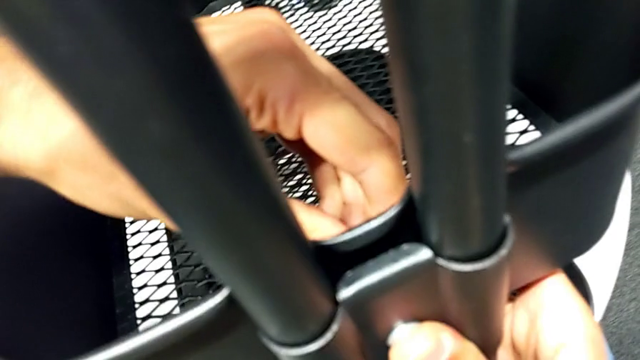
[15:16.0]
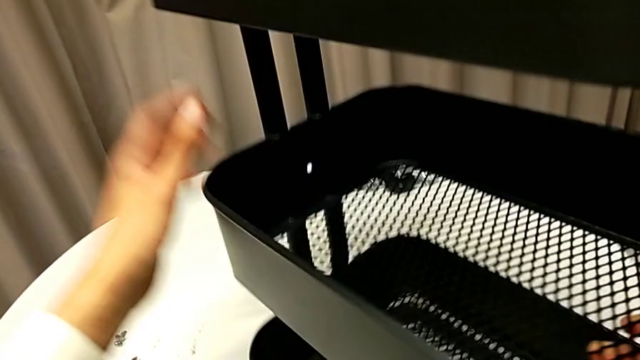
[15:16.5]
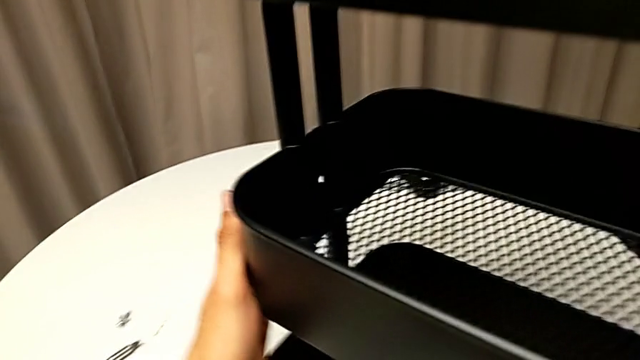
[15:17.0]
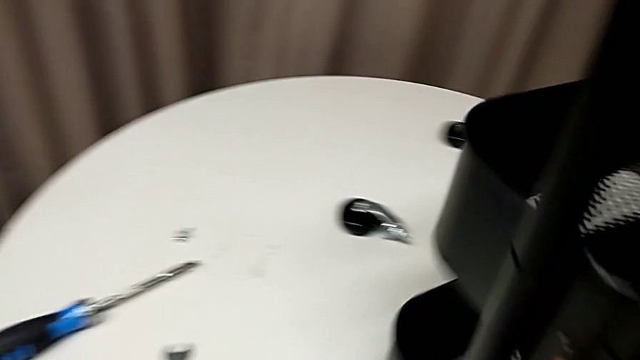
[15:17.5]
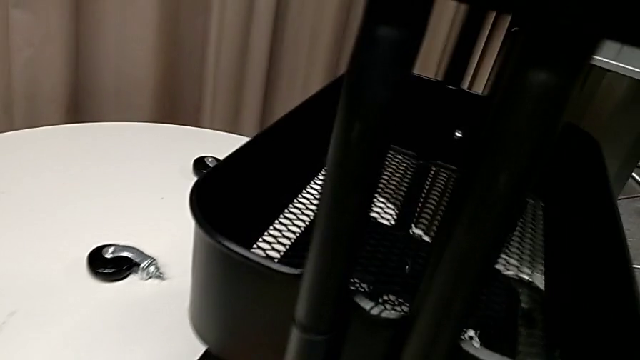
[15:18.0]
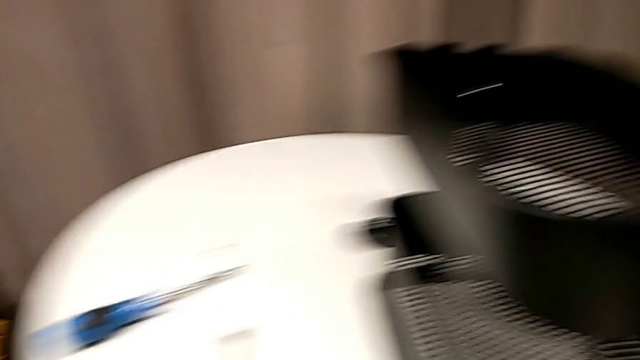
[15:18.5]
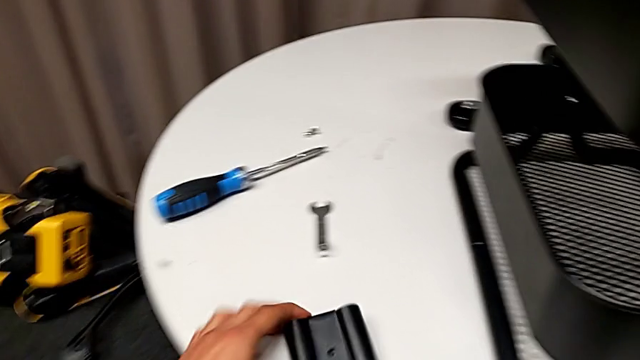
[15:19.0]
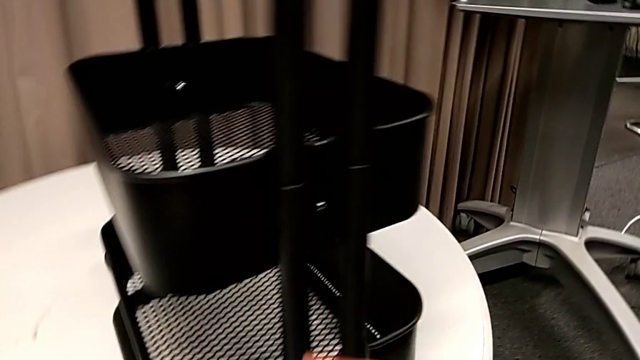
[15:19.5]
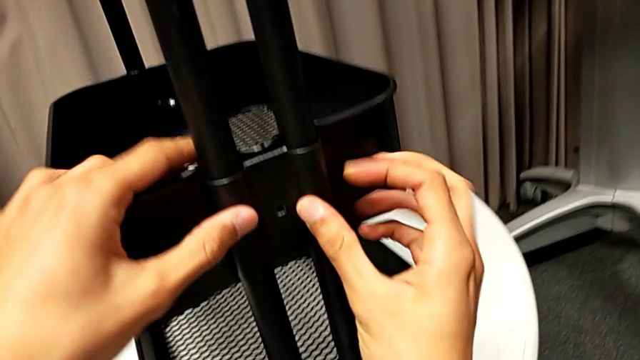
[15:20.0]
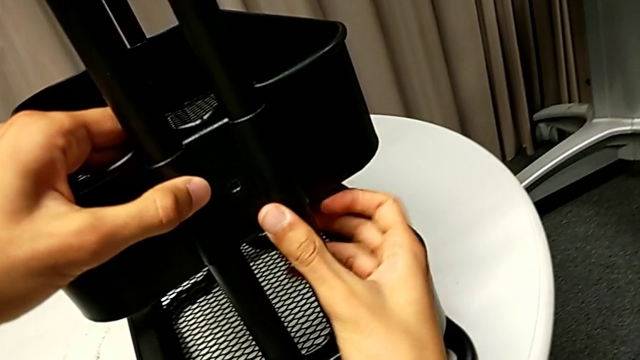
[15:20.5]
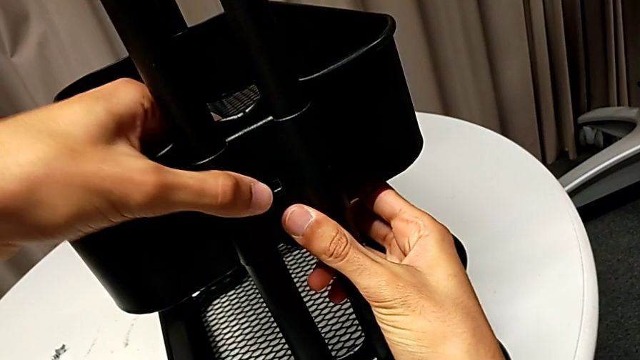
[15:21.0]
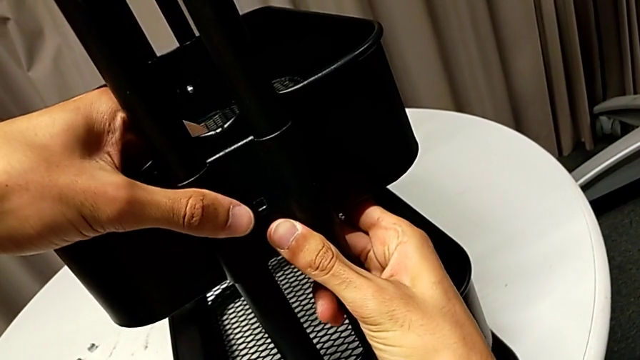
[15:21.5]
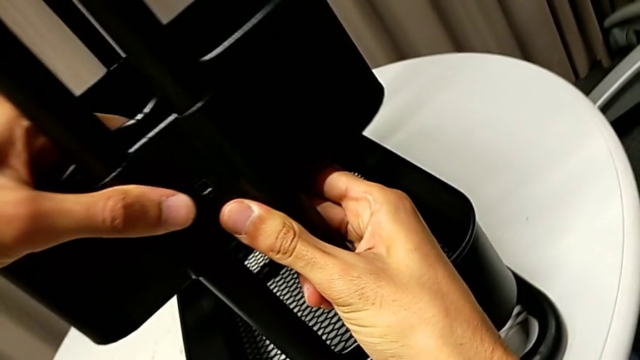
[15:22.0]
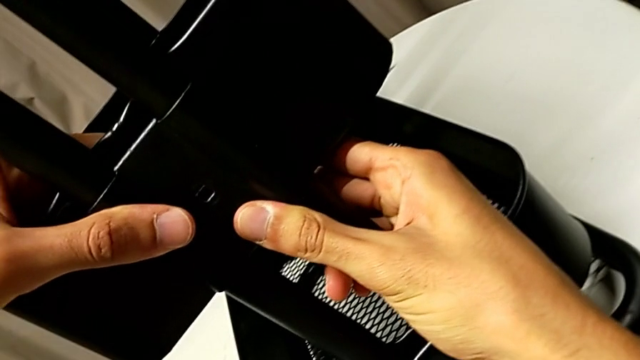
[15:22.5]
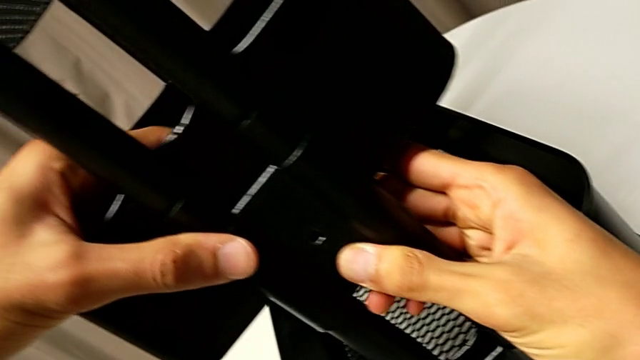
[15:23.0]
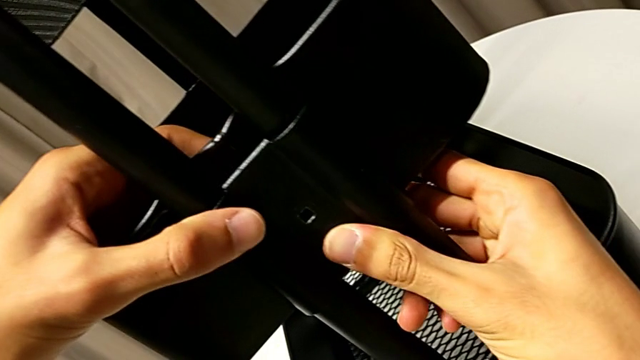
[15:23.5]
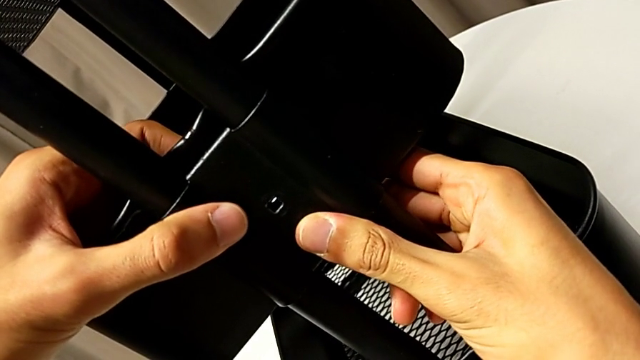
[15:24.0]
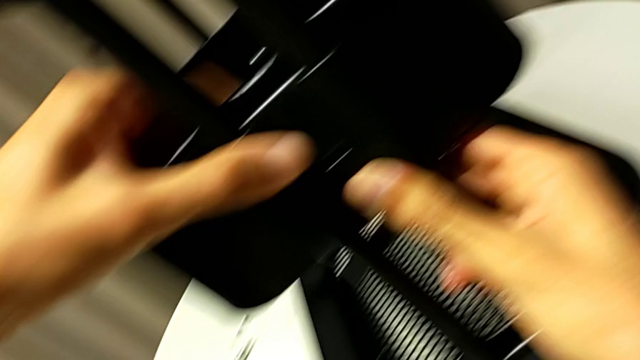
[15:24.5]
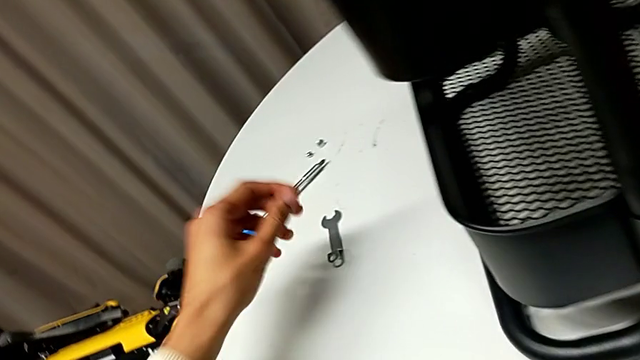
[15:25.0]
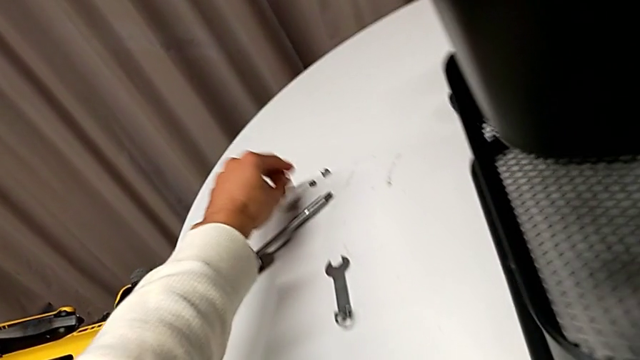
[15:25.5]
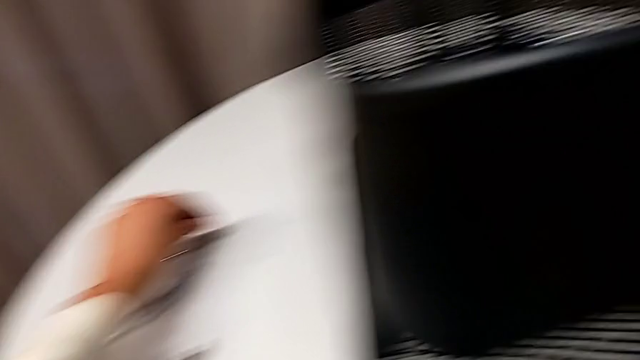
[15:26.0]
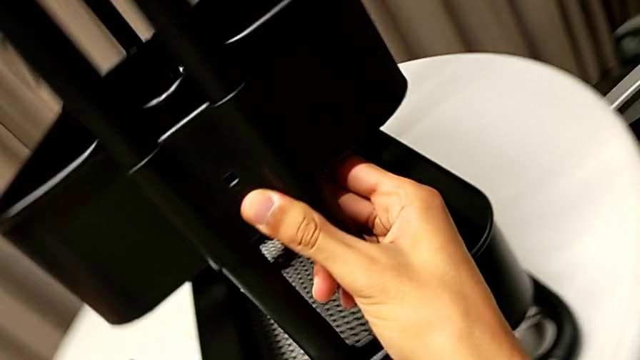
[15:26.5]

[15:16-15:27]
The camera wearer is assembling the middle basket. They rotate the whole utility cart, place the bracket, align it and grab the screw.

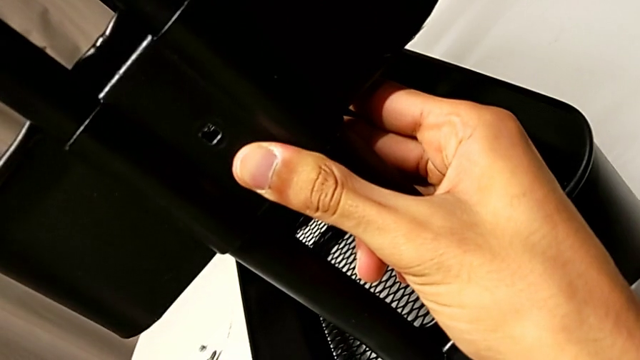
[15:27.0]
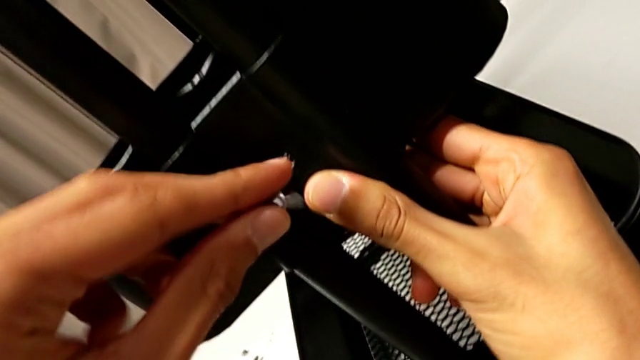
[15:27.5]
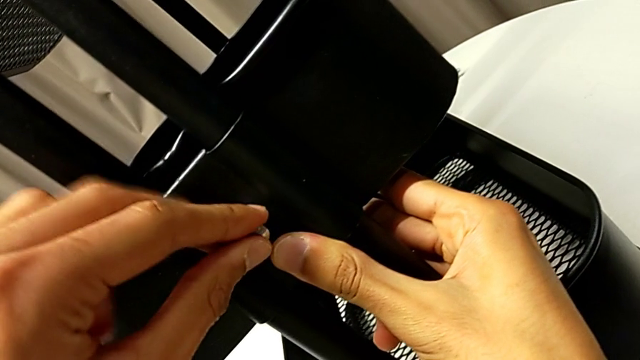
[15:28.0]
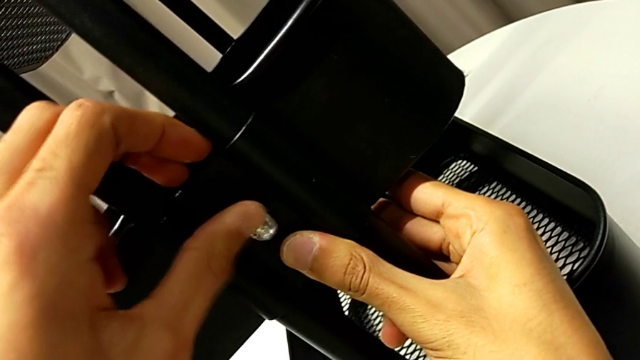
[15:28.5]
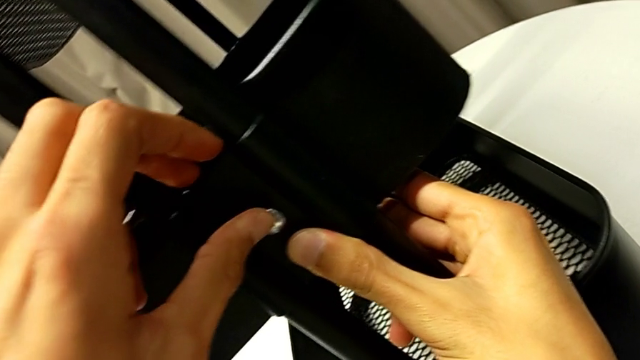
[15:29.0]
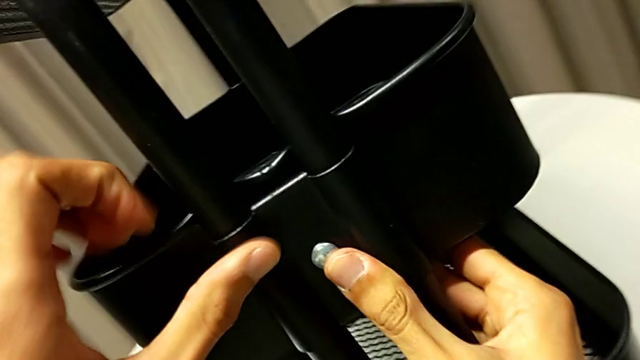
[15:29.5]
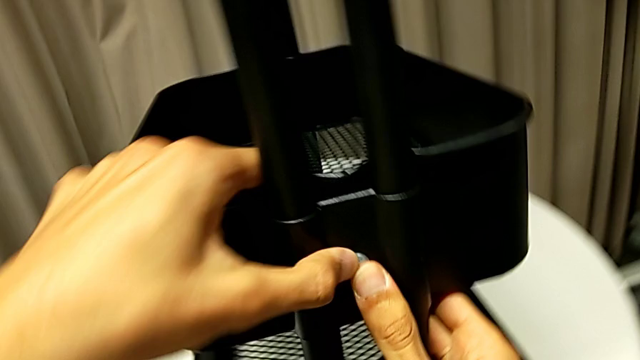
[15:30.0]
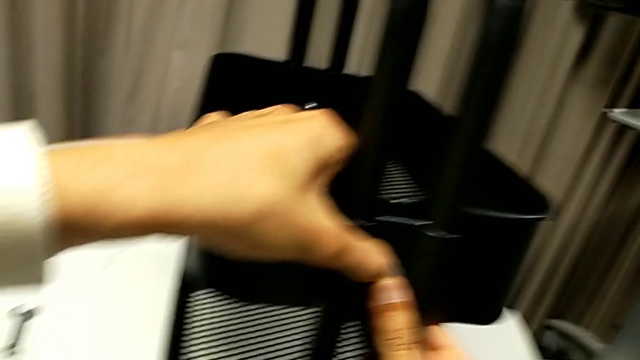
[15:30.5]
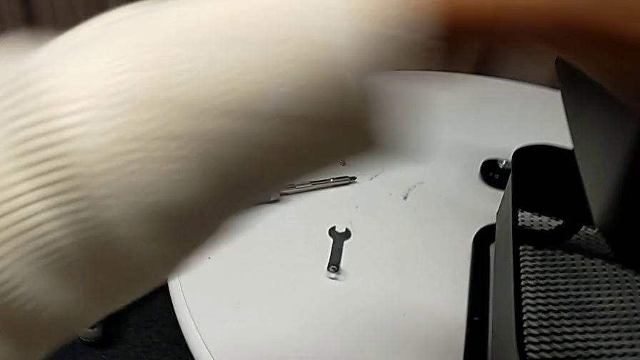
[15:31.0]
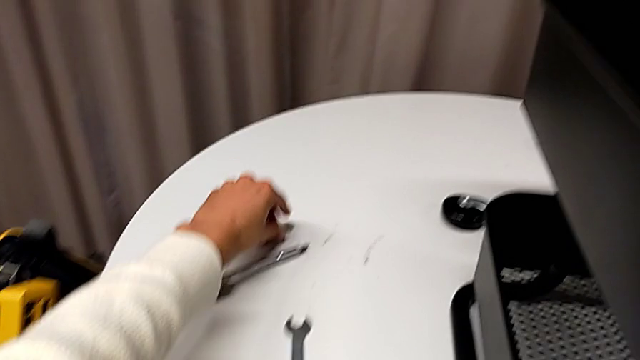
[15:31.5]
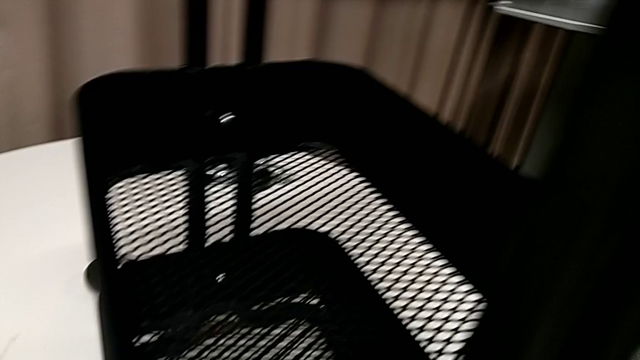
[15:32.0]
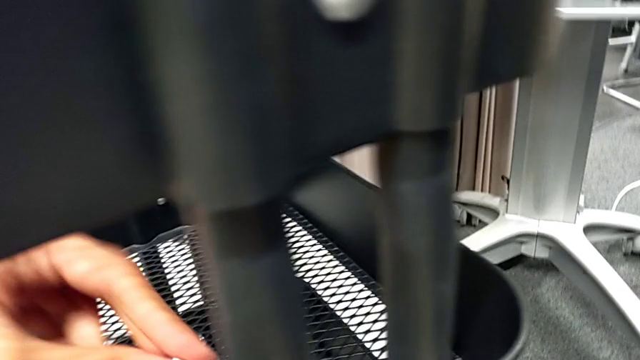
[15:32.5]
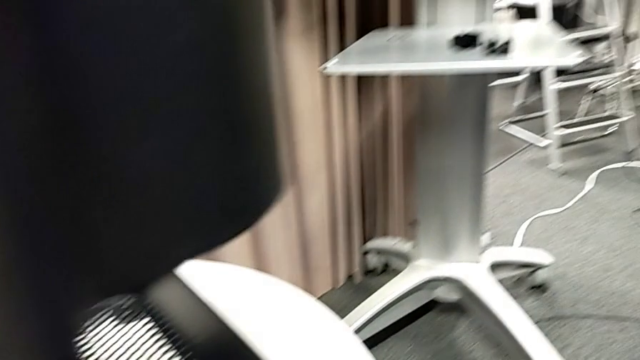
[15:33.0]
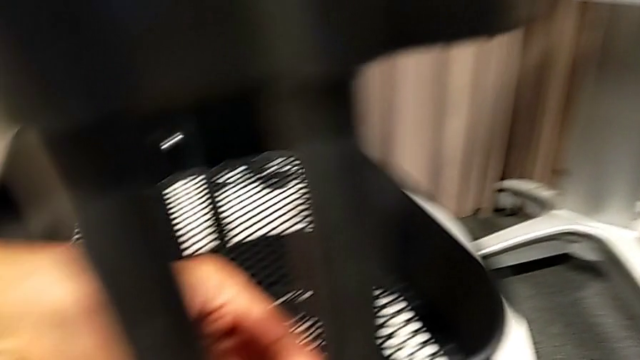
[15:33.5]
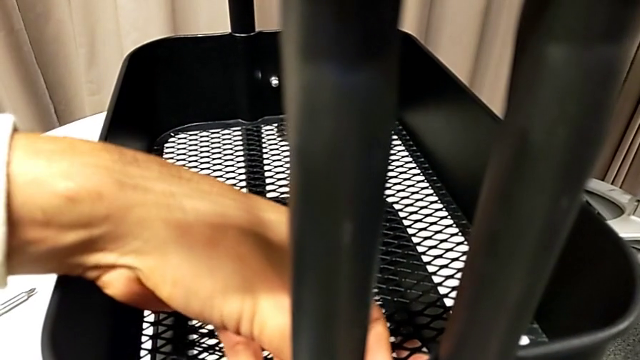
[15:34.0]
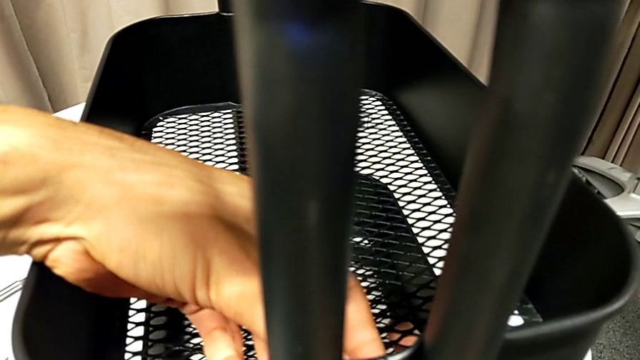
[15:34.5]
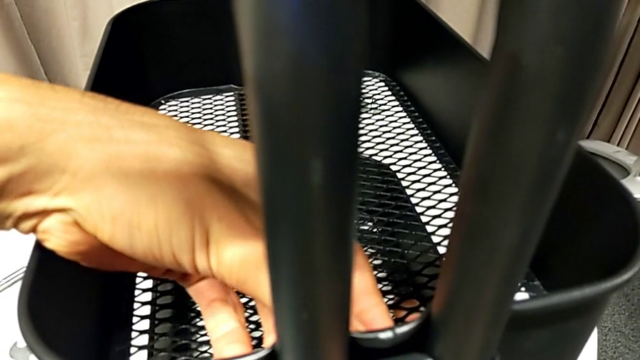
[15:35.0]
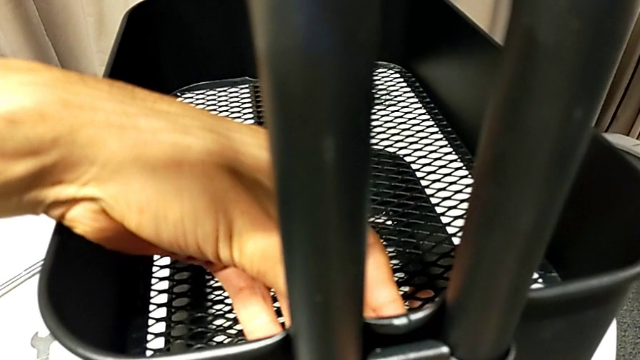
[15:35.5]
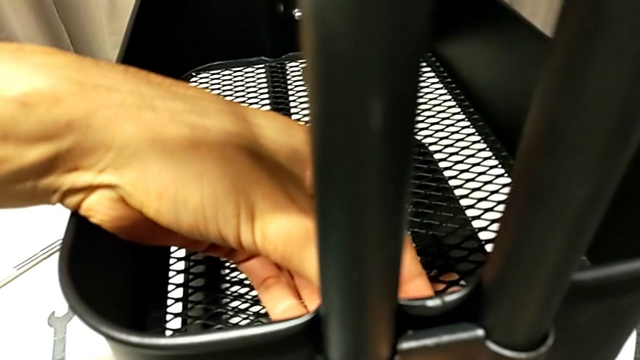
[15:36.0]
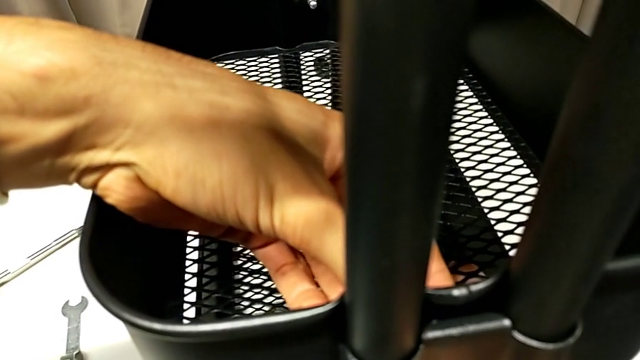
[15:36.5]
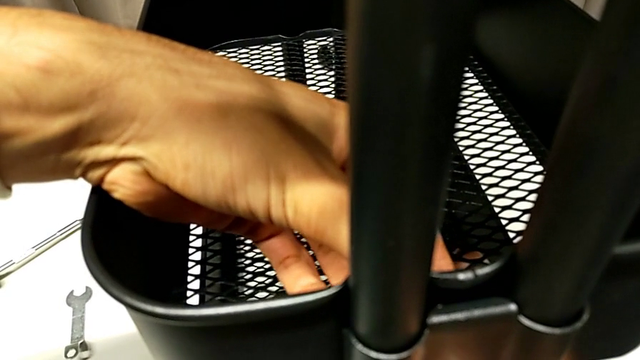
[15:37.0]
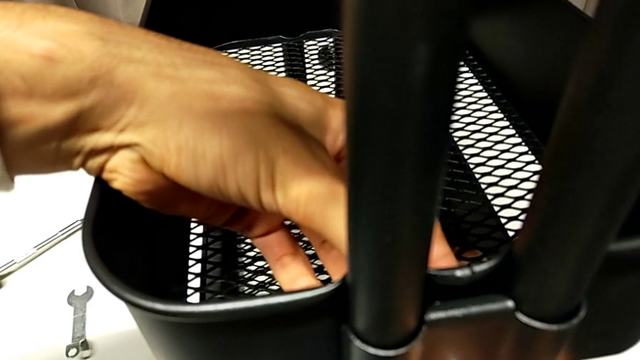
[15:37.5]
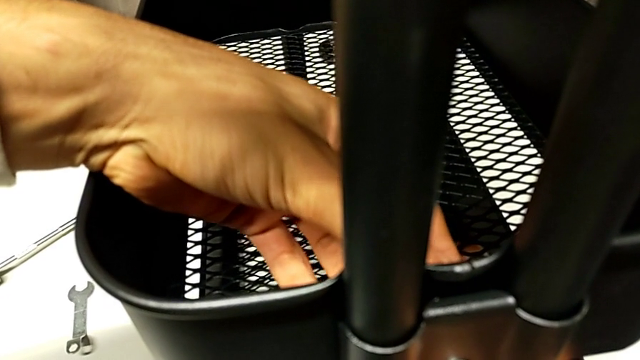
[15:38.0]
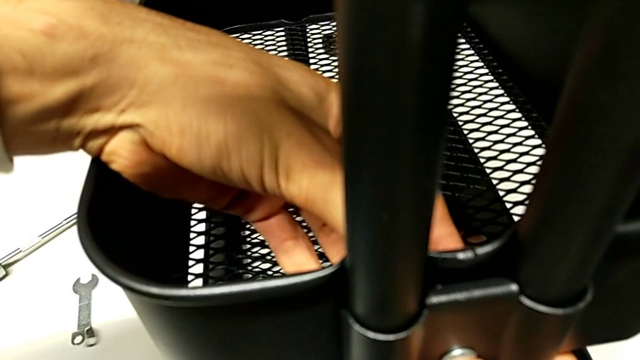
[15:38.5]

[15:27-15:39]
The camera wearer is assembling the middle basket. They insert the screw, hold it, grab the hexagon cap nut and begin to screw it.
